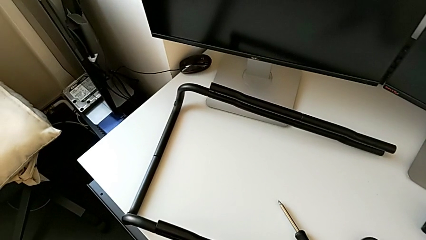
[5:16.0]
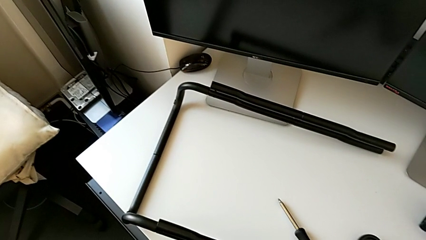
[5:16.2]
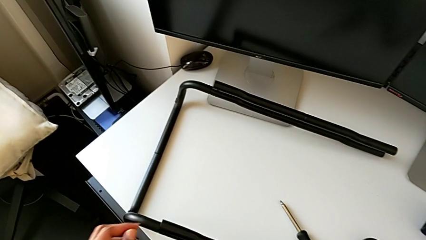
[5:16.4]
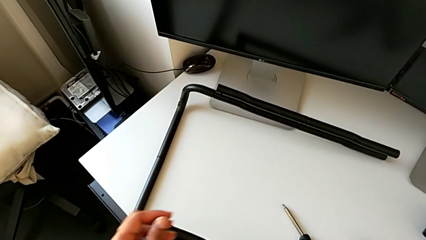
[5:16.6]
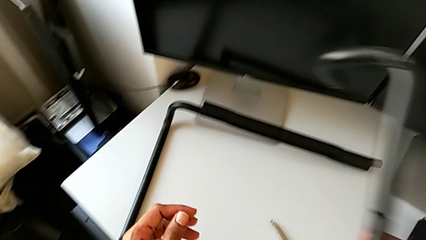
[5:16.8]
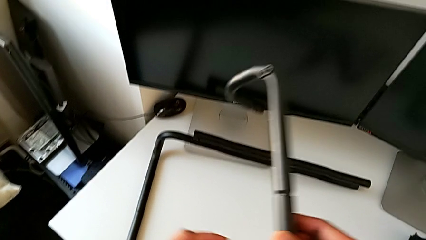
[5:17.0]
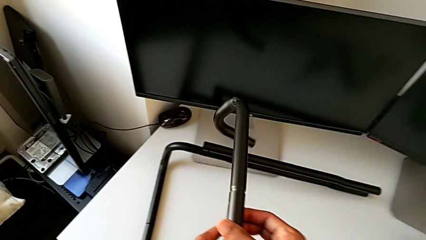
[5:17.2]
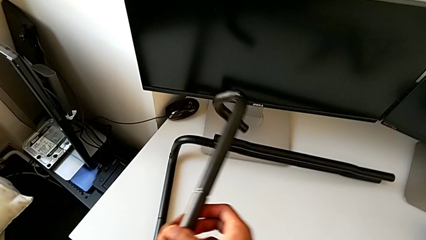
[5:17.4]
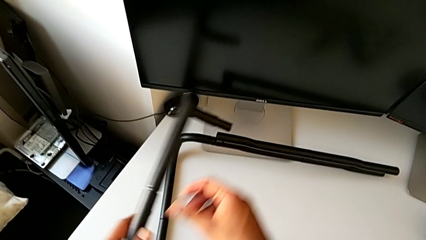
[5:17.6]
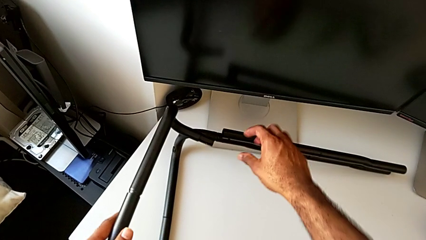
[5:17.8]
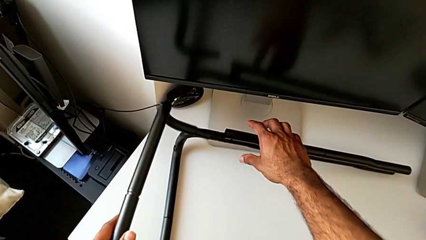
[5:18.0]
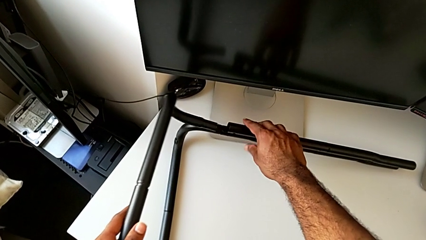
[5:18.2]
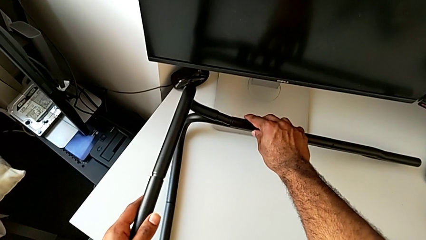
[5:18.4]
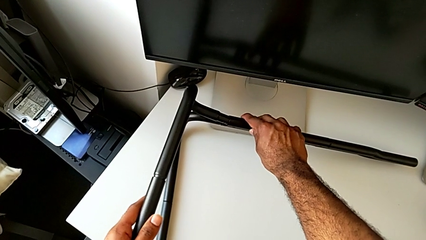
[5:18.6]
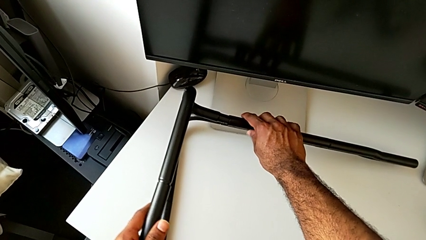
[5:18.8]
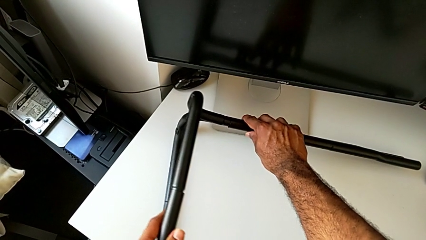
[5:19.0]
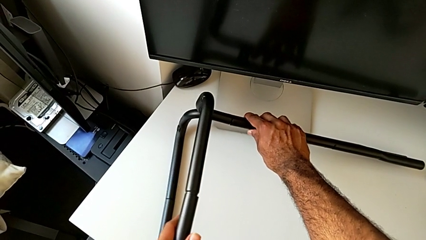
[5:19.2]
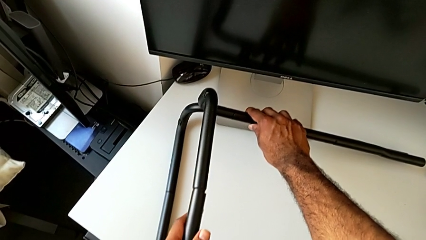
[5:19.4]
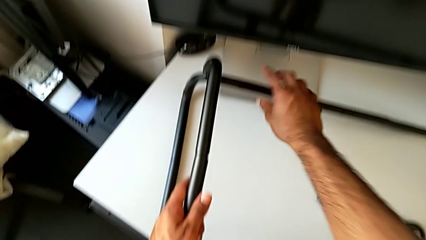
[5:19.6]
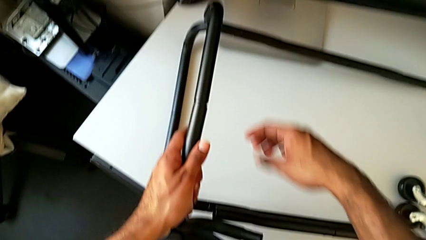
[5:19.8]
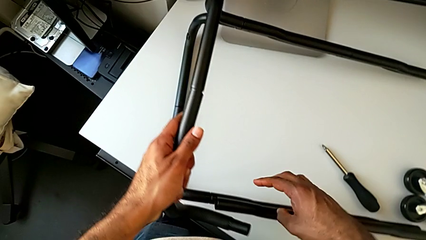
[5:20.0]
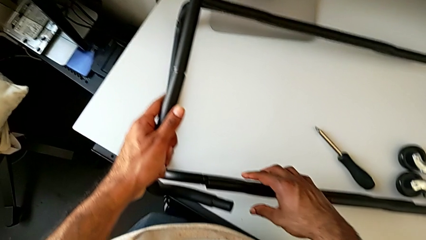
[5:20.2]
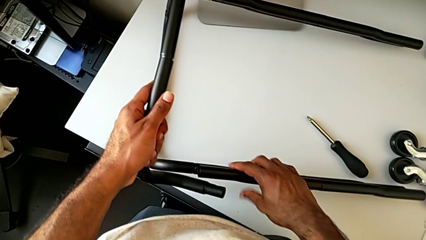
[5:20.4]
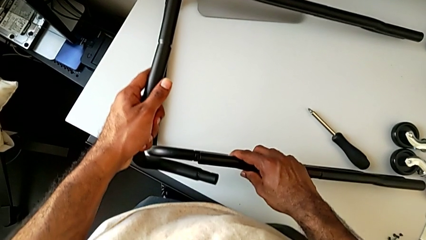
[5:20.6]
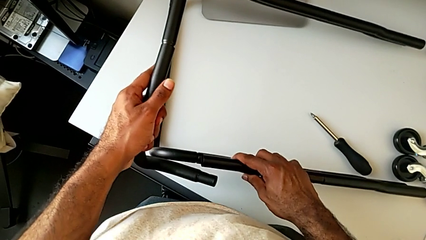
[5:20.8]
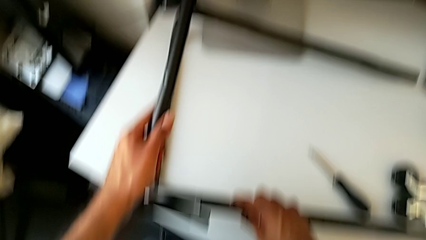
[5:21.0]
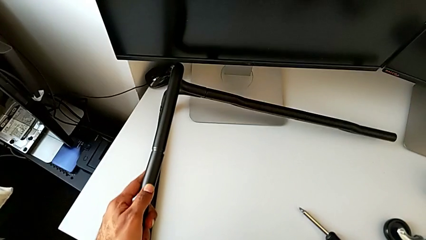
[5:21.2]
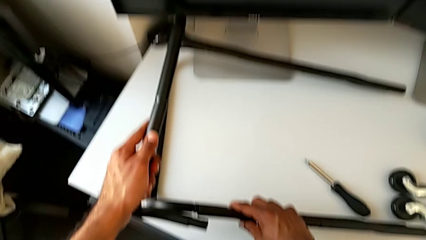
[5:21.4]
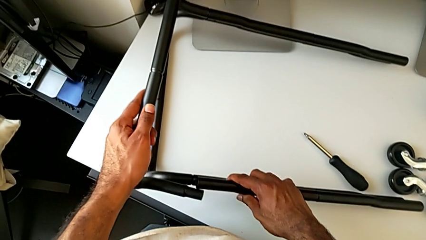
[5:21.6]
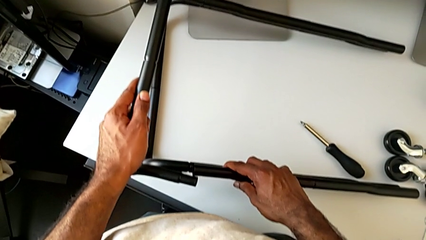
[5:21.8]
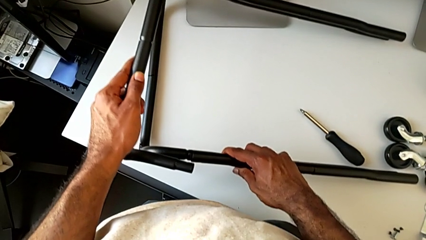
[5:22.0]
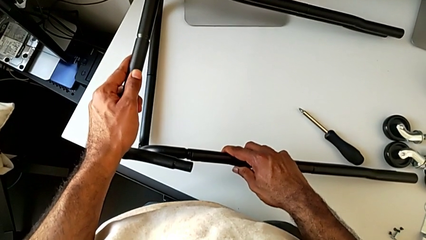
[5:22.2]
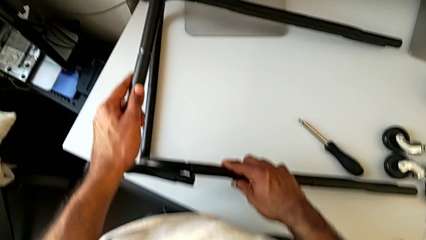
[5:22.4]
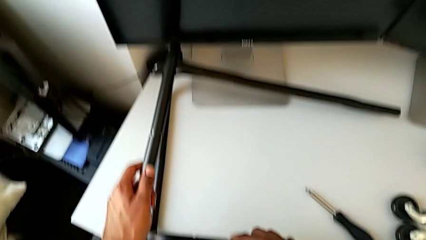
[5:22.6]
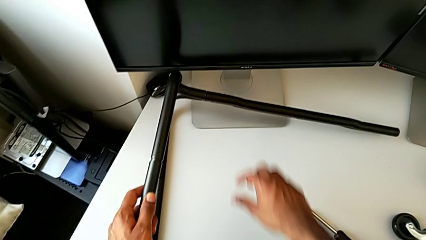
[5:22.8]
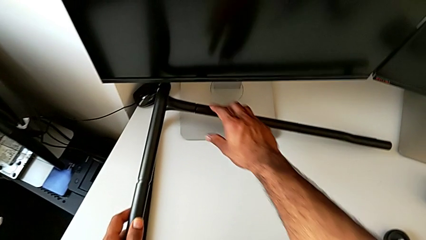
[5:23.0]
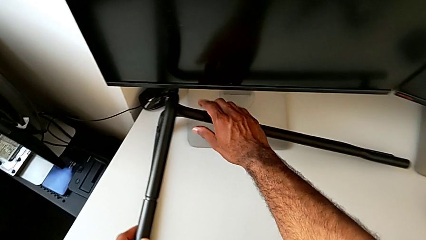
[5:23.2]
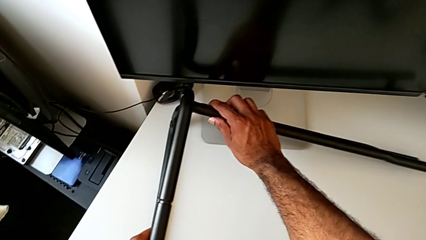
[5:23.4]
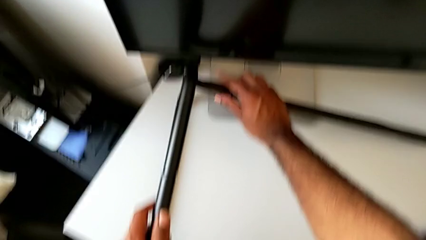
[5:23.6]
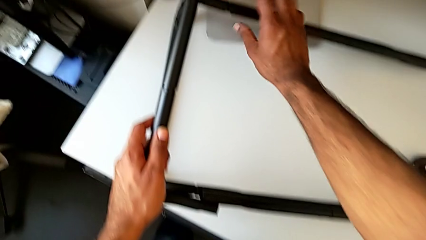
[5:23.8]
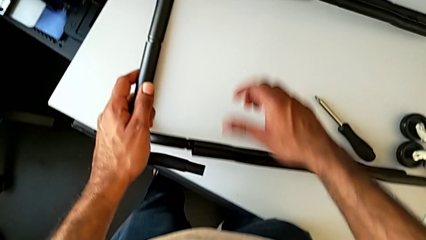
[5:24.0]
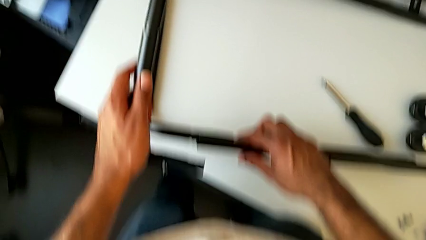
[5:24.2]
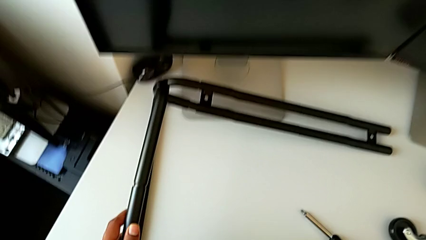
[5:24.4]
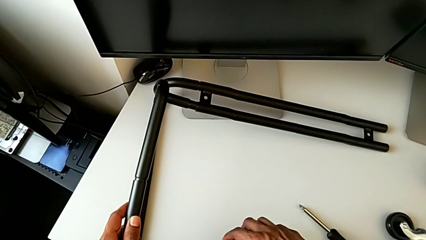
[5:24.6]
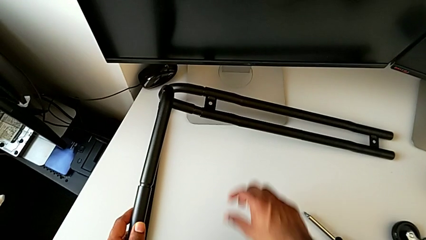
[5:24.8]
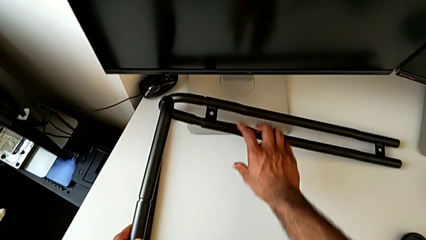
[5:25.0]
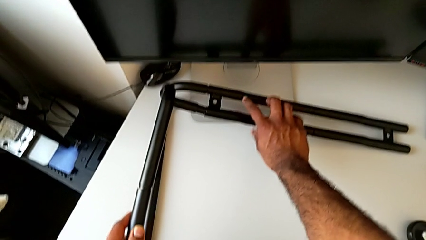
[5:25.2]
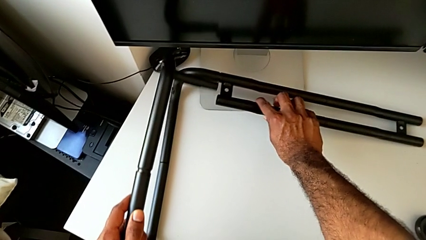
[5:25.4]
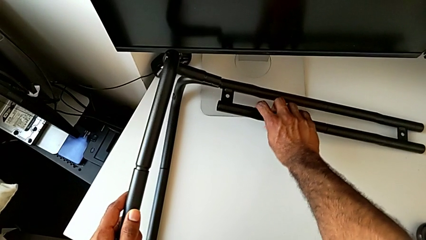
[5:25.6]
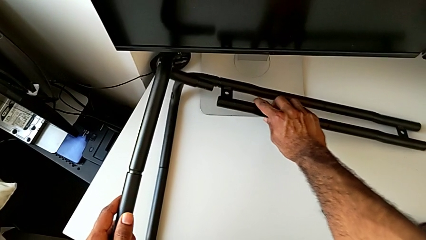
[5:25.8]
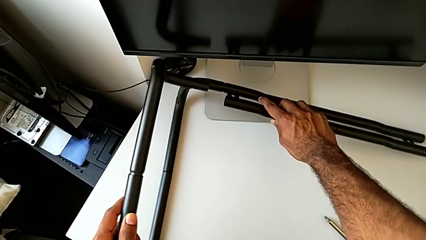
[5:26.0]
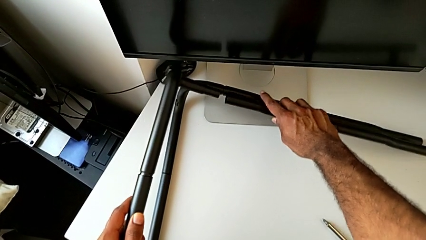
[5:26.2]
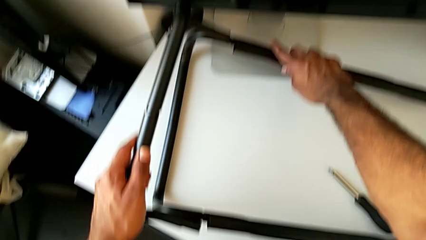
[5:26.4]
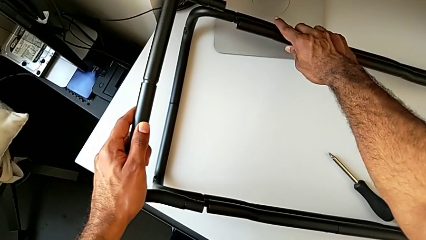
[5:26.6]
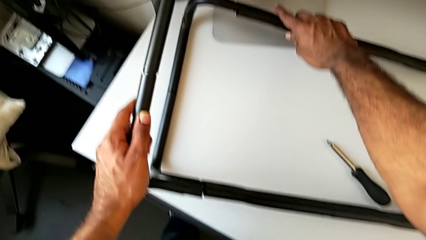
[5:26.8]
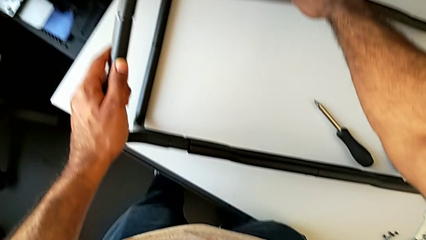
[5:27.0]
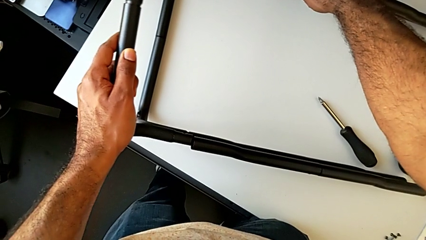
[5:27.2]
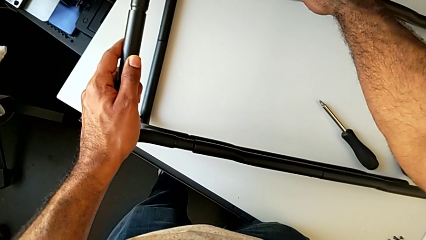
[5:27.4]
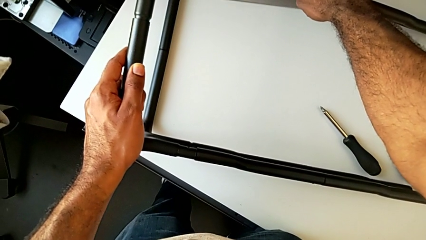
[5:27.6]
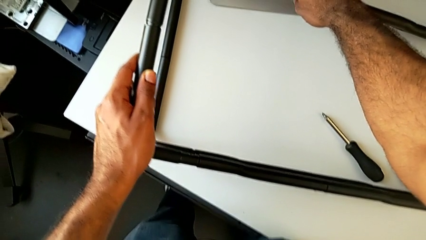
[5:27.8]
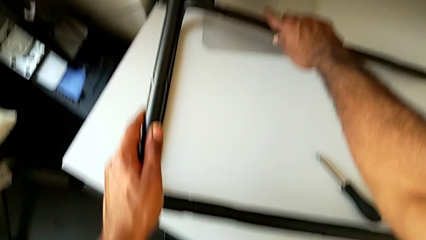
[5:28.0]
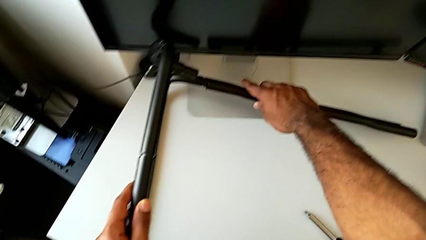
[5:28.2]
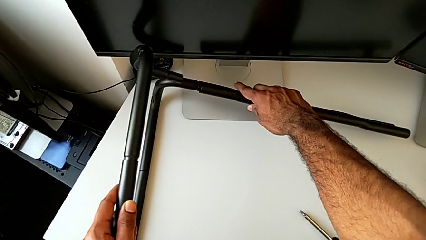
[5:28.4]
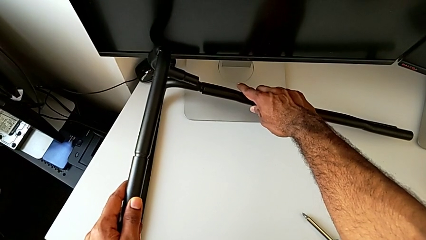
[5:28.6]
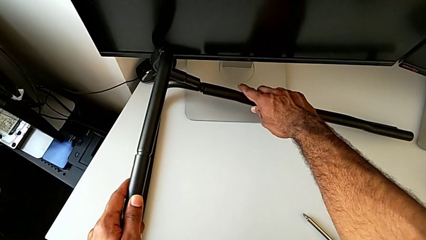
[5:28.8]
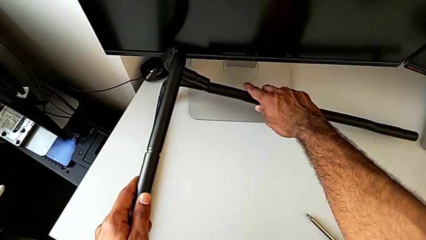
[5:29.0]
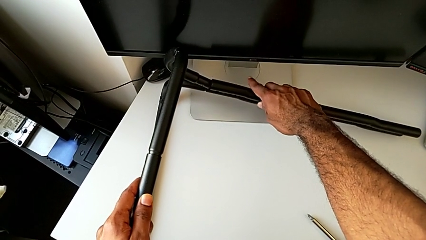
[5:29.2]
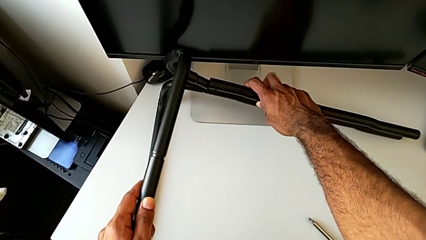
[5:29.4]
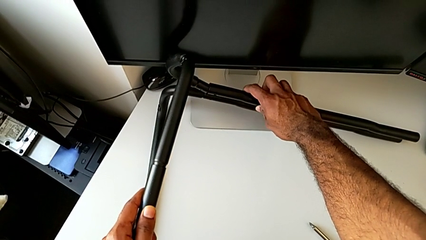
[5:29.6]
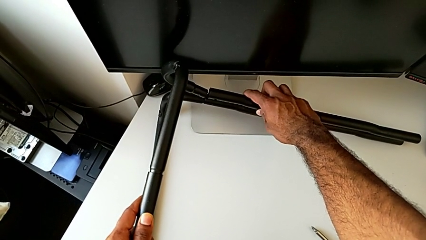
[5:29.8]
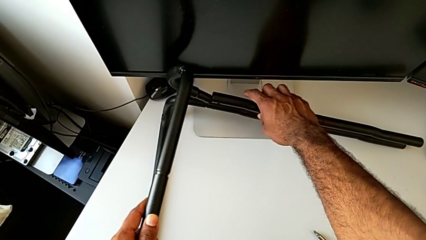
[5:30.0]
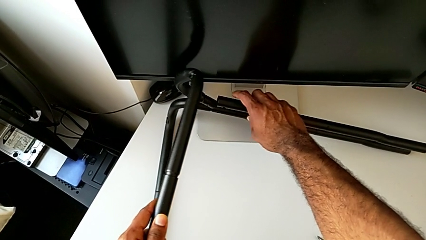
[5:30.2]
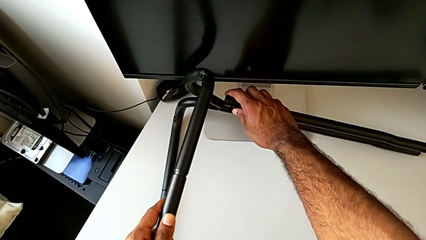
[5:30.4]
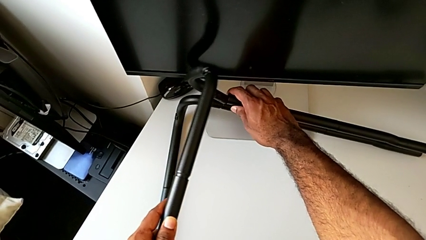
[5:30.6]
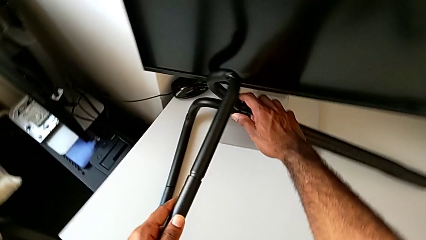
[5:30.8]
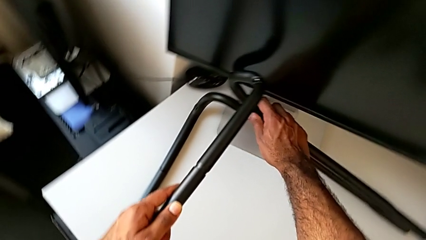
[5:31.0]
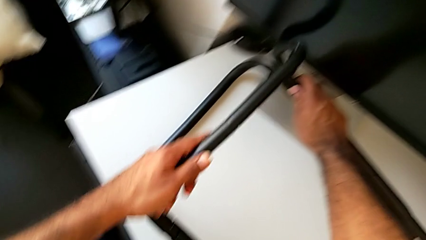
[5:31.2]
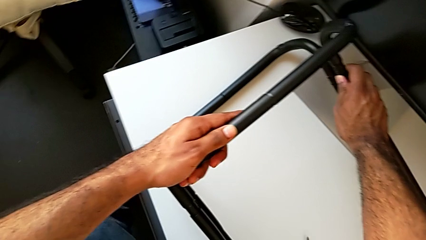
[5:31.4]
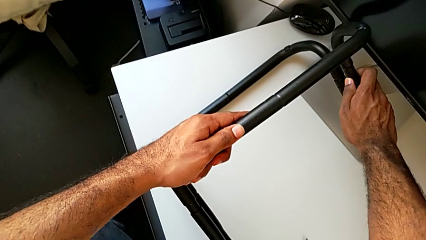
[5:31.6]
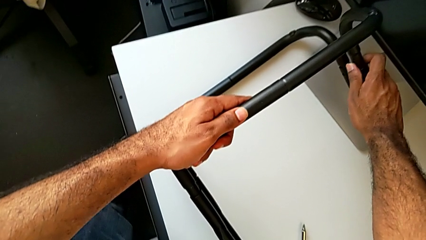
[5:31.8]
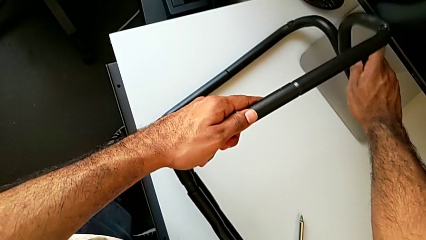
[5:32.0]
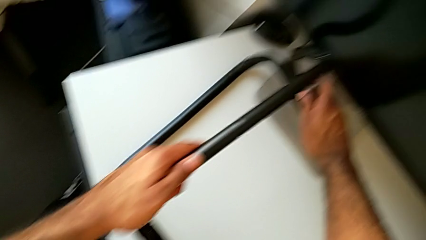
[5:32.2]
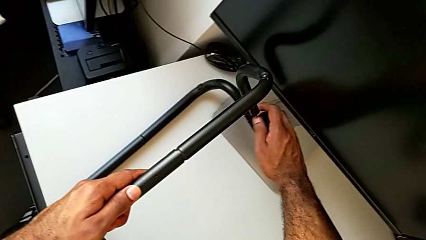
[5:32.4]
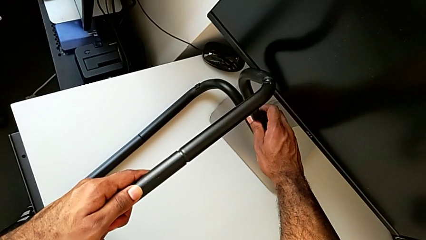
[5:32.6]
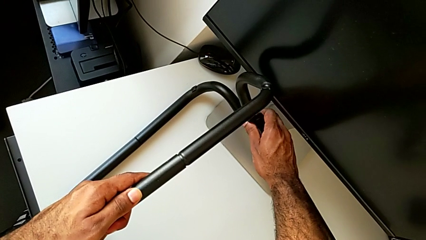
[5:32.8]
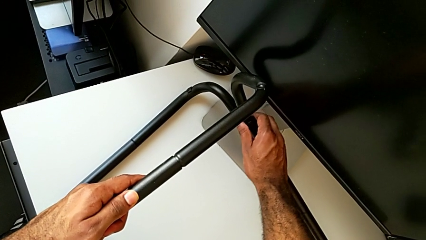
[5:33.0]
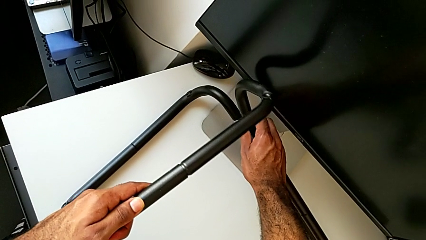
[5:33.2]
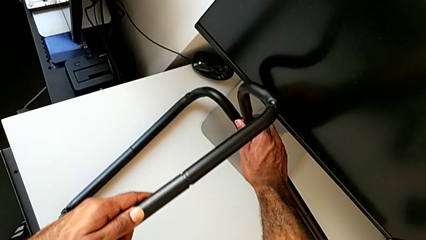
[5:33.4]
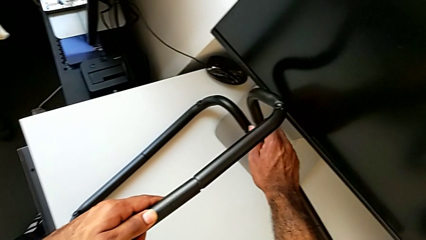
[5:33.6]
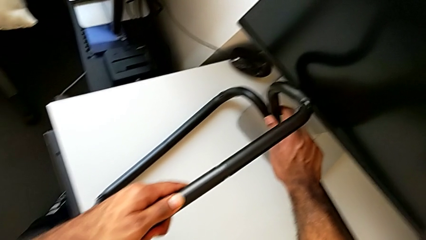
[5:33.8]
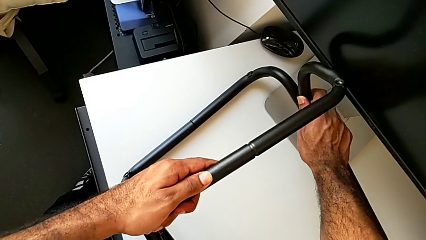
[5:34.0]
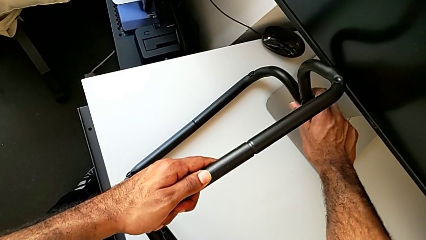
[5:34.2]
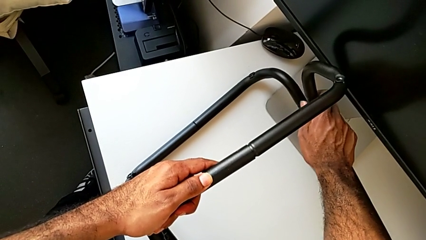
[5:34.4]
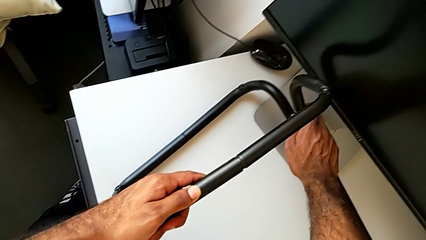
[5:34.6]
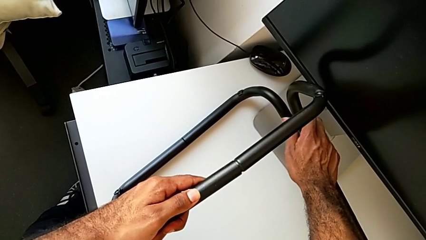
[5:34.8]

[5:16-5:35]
The camera wearer is assembling the base frame with the side bars. They lift the second frame, grab the first leg, insert the frame, inspect the leg, disassemble the frame, align the first leg and begin to insert the frame.
